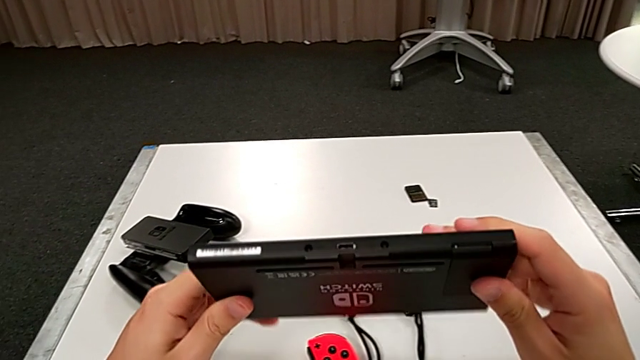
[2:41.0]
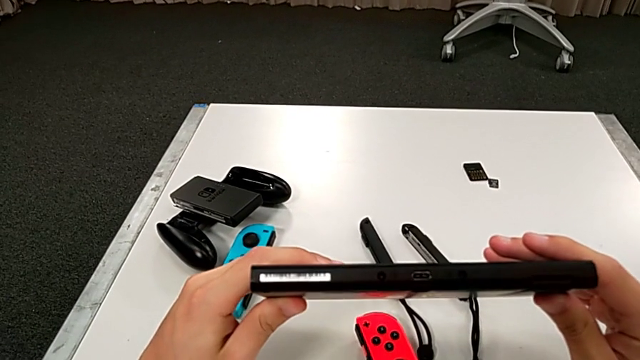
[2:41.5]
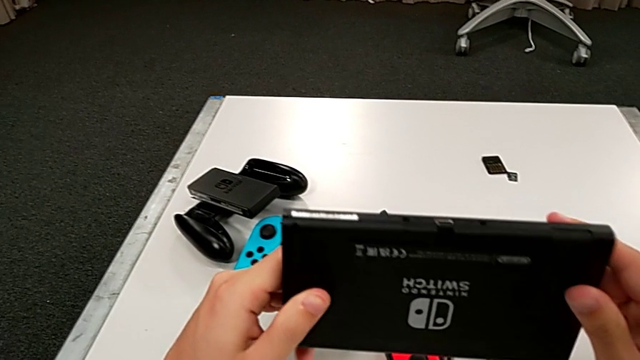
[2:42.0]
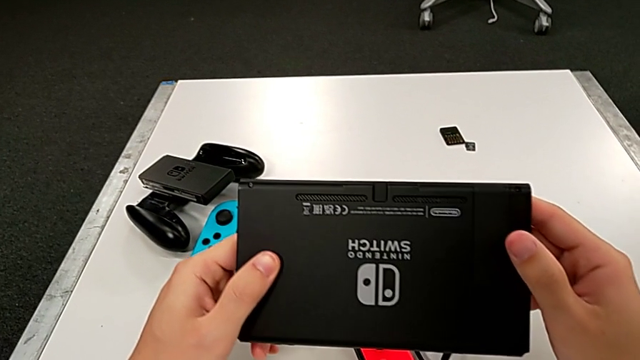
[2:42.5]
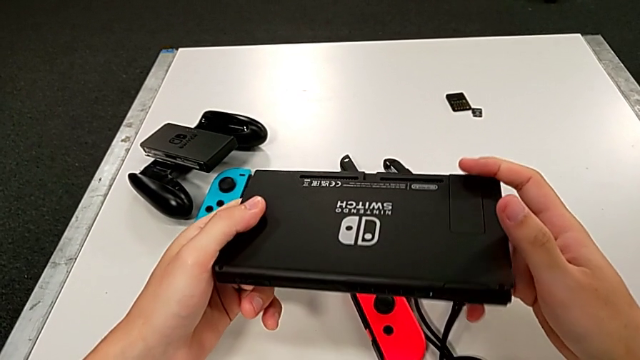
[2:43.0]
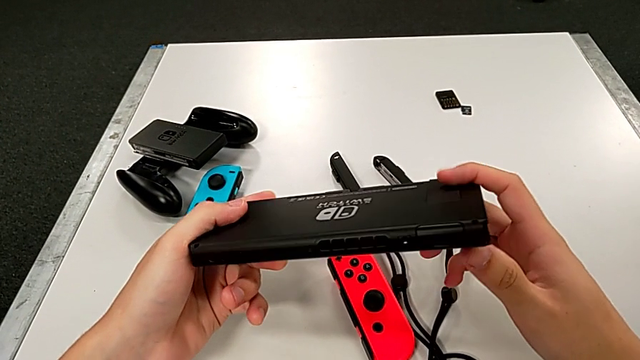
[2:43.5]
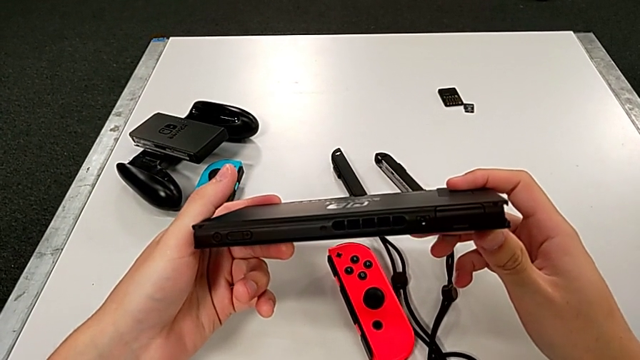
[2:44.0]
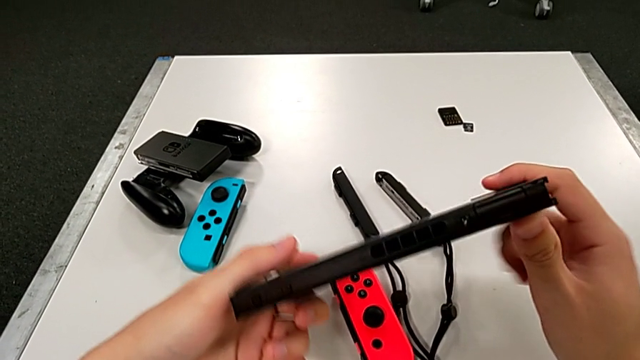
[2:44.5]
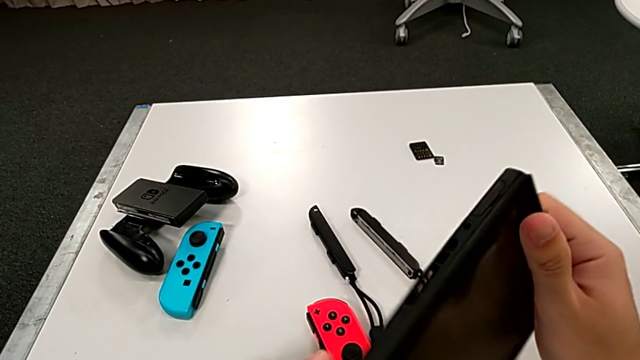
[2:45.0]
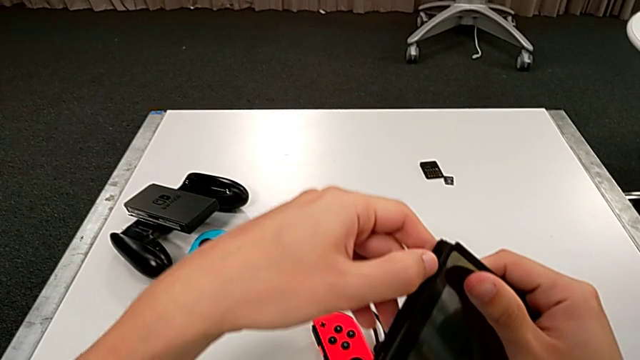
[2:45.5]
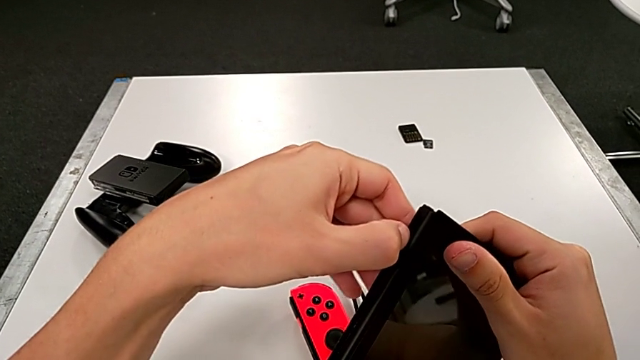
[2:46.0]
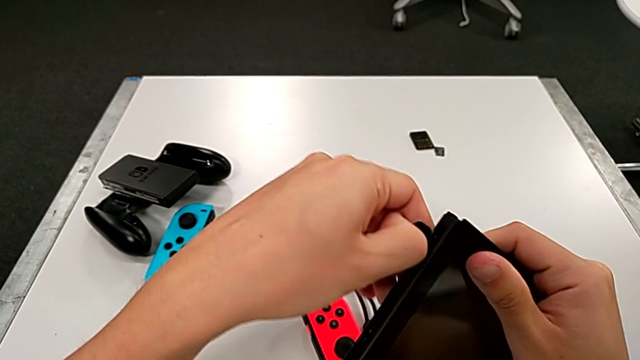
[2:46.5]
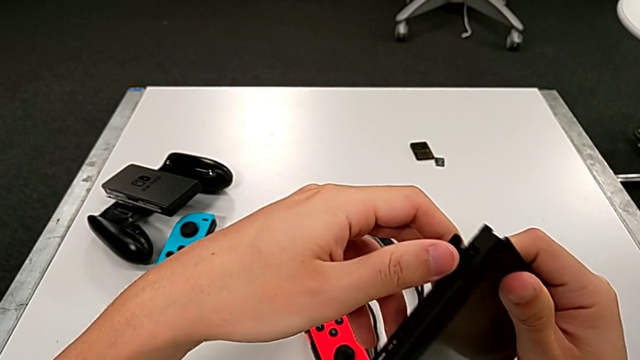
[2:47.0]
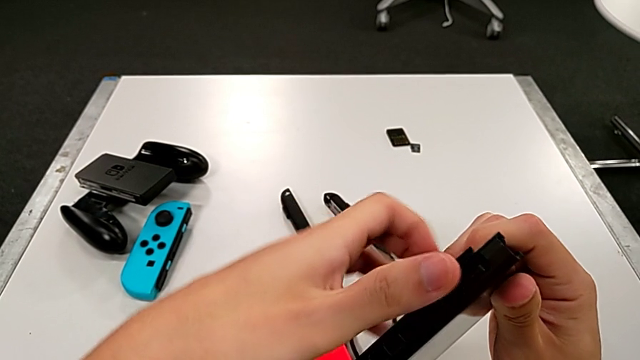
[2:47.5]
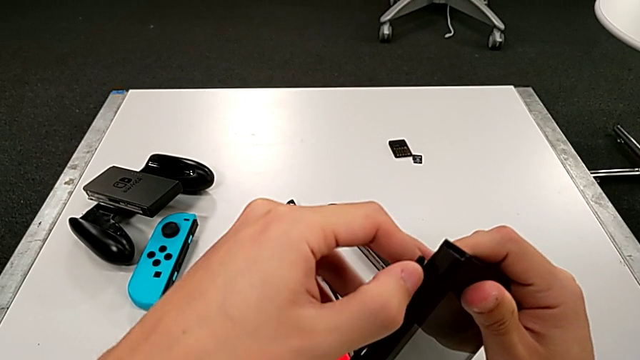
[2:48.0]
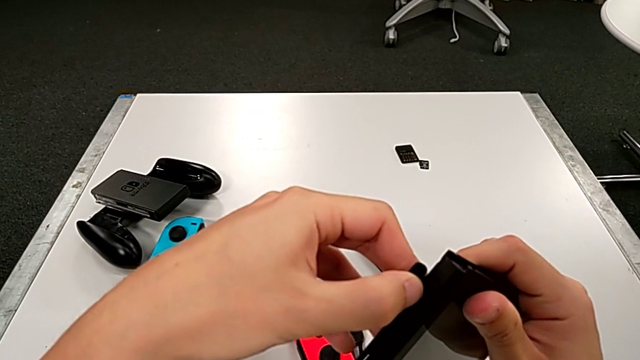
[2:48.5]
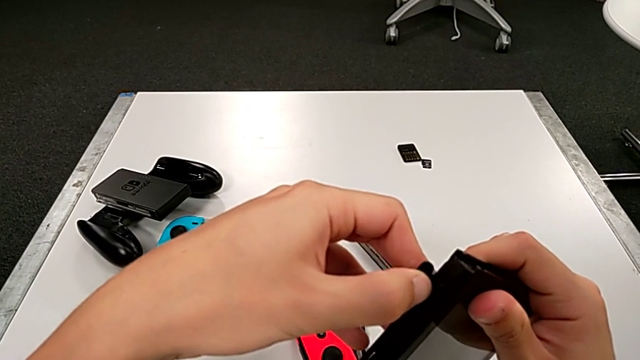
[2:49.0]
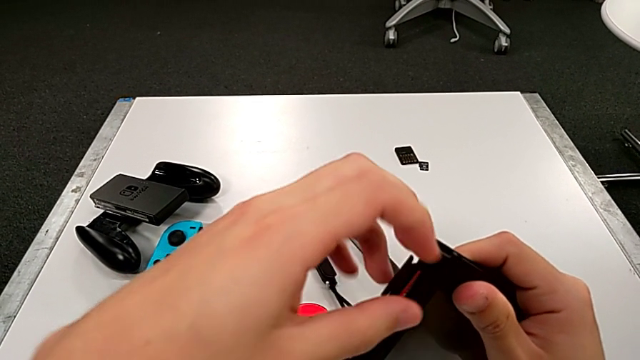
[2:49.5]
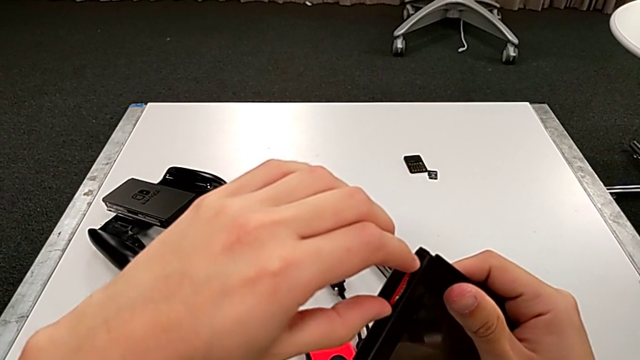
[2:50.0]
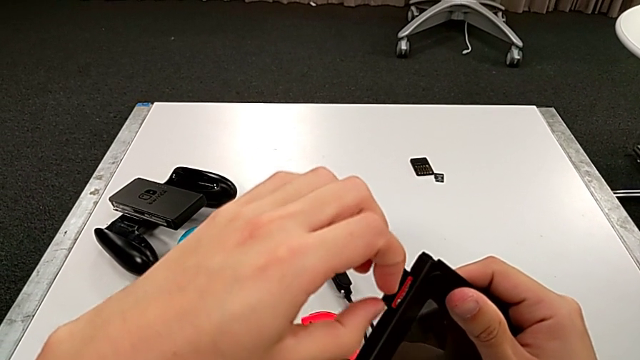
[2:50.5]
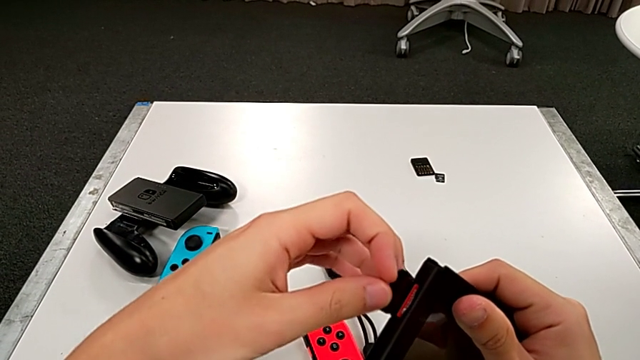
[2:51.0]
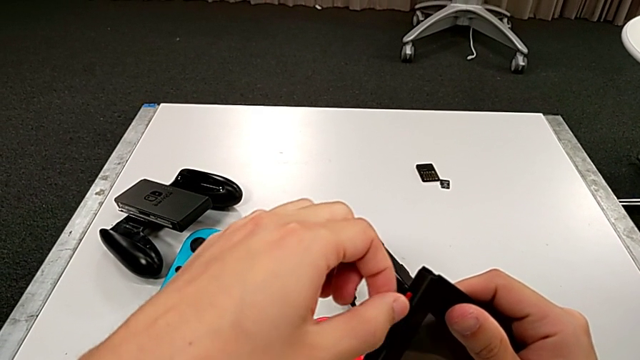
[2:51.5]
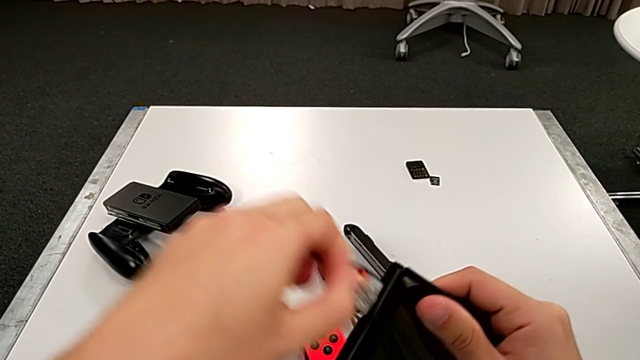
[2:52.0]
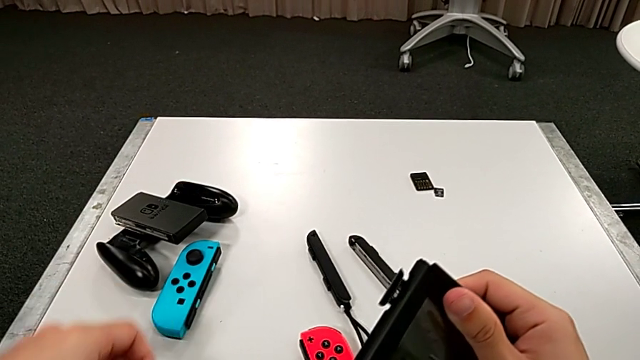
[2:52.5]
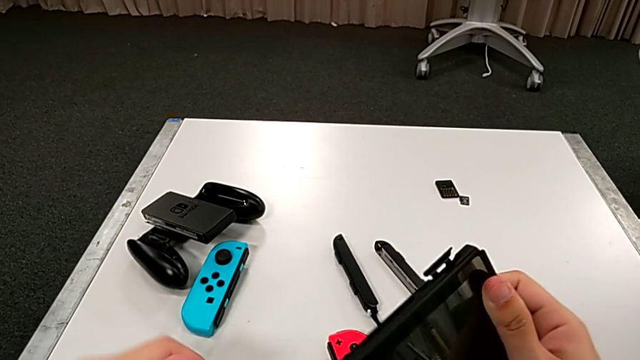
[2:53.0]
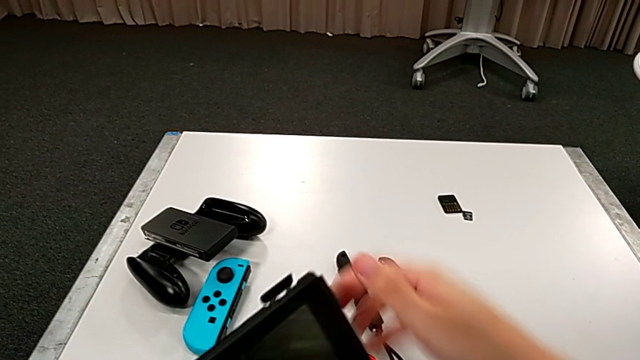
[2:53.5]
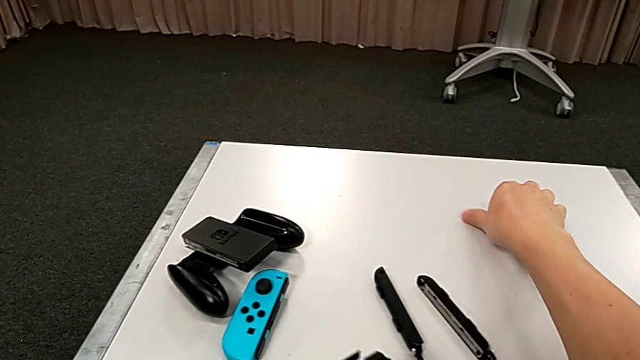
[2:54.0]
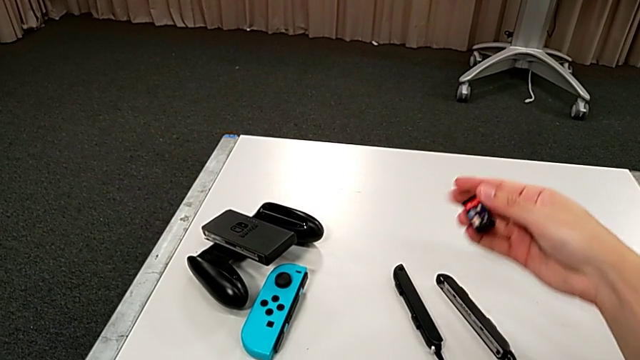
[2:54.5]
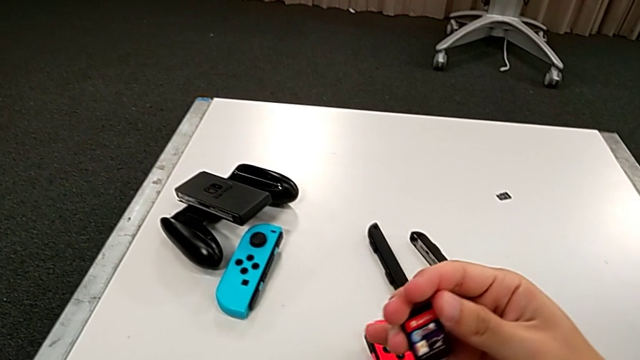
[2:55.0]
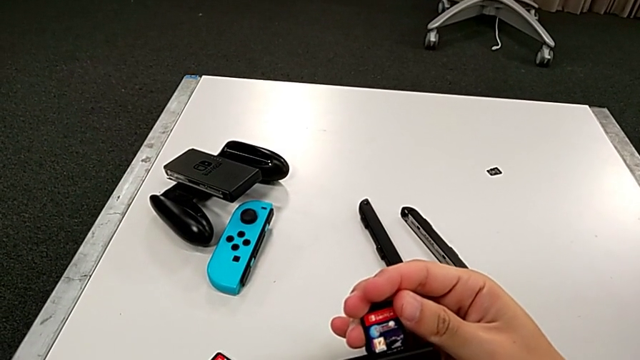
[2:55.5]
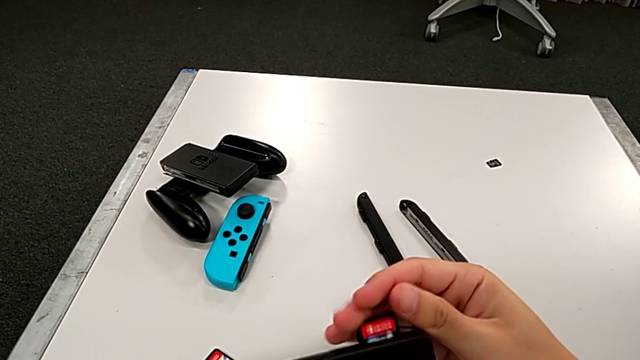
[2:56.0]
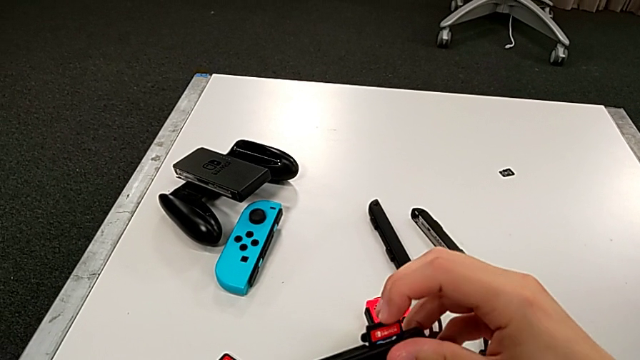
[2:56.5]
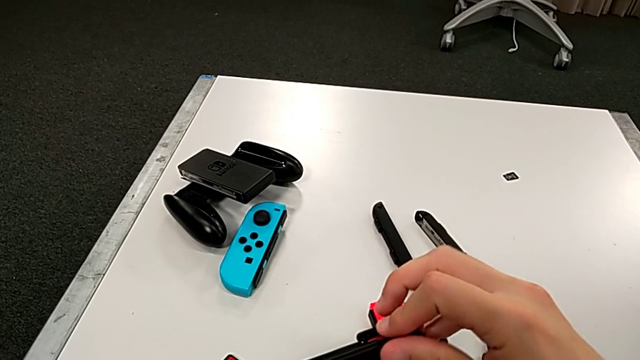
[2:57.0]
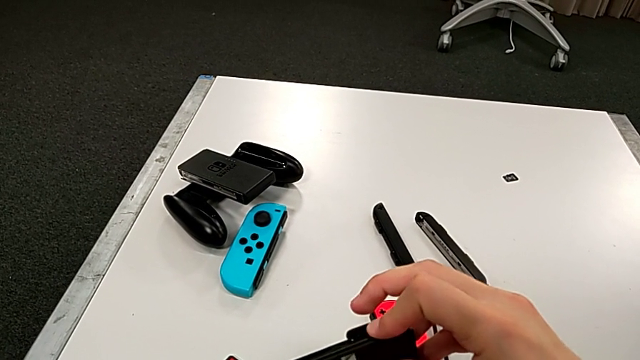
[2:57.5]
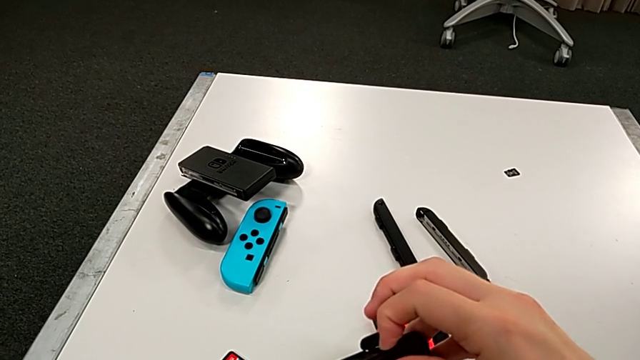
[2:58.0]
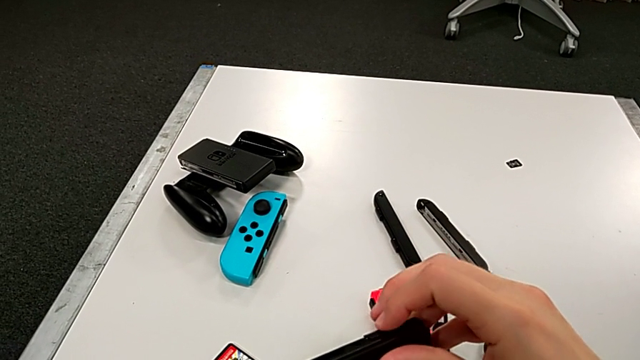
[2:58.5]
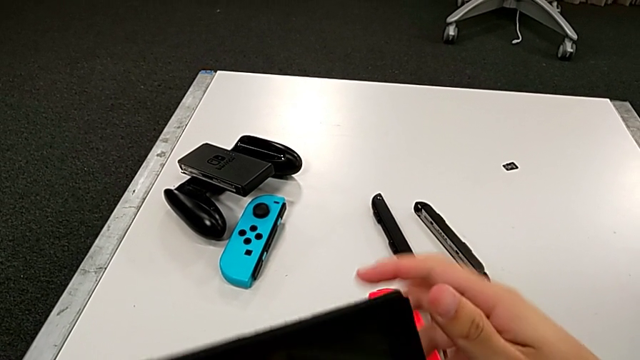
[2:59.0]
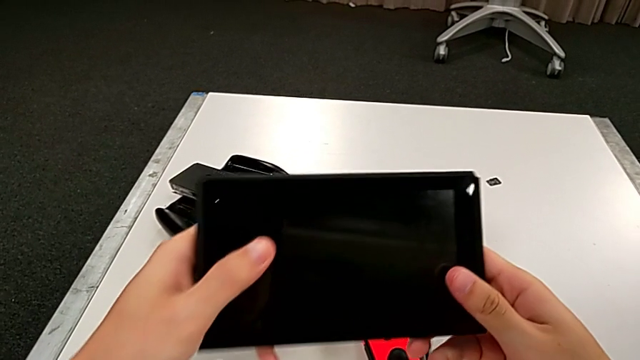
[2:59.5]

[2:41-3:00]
The camera wearer is exchanging a game card. They inspect the Nintendo Switch, open the game slot, press the first game card, grab it, pull it, place it, grab the second game card, lift it, press it and close the game slot.

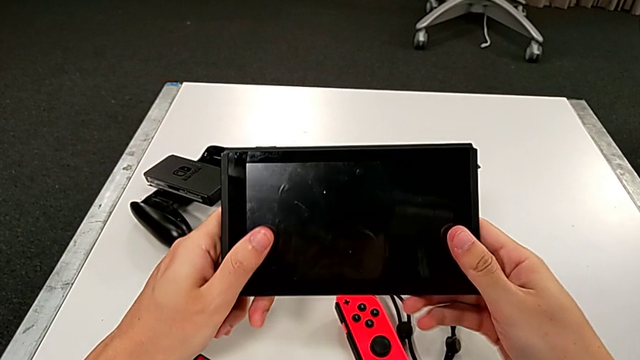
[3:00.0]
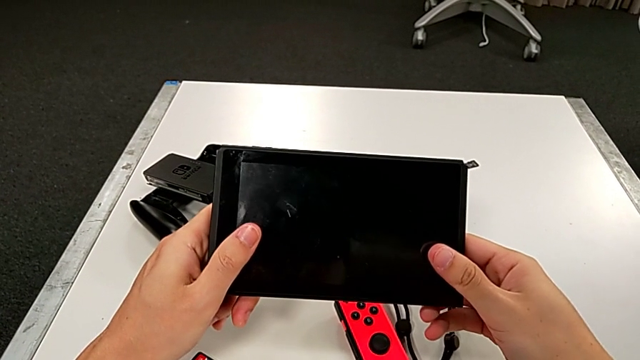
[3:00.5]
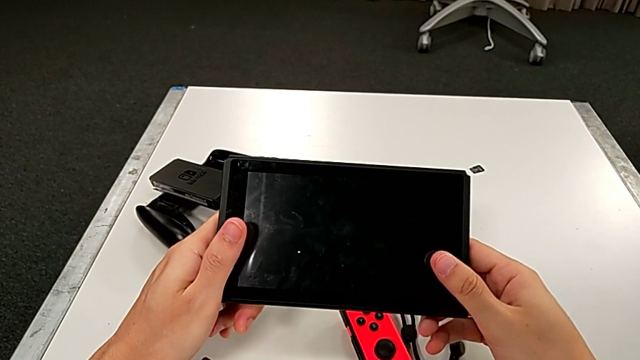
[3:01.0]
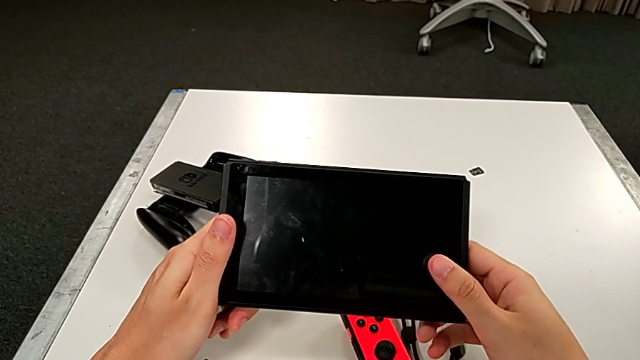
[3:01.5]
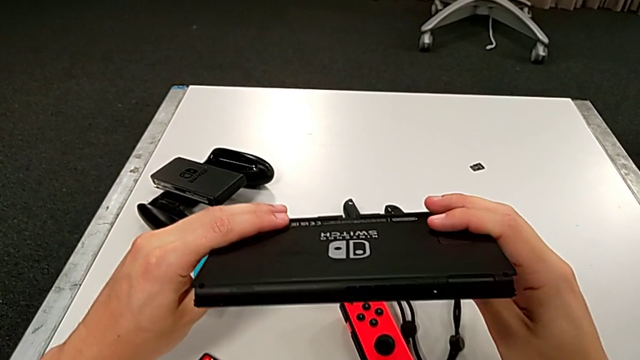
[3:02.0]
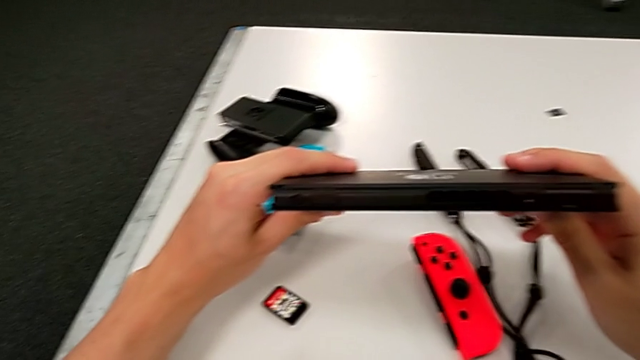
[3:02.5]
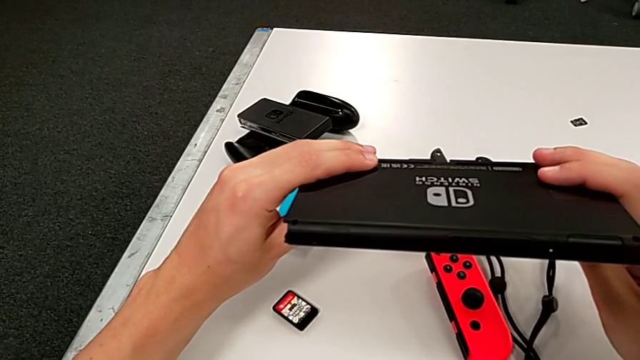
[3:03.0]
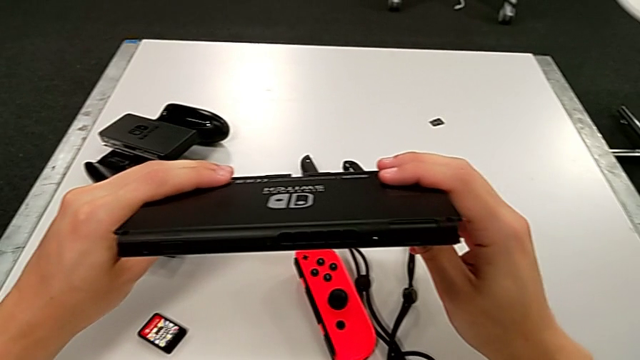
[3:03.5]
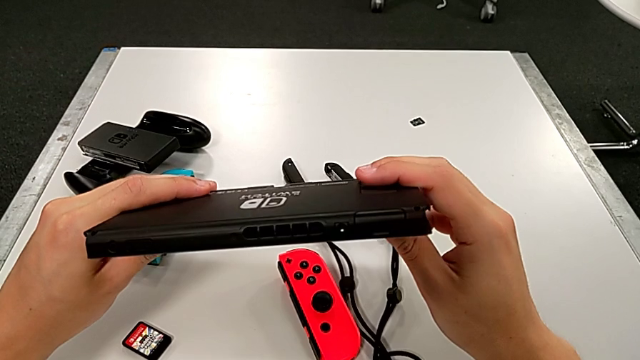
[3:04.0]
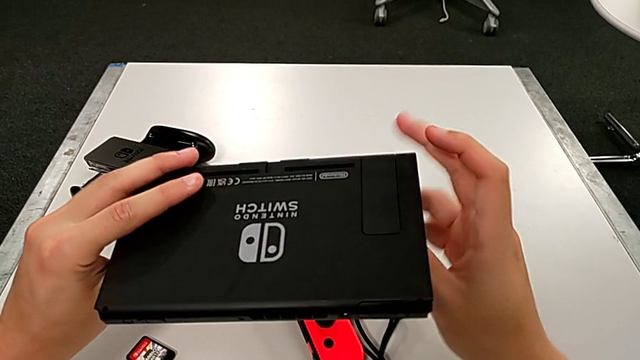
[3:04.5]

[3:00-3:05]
The camera wearer is exchanging an SD card. They grab the Nintendo Switch and begin to inspect it.
